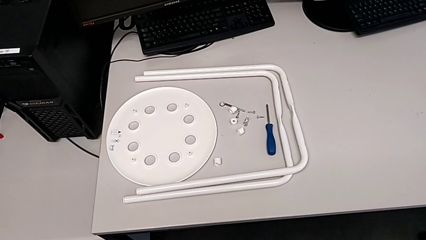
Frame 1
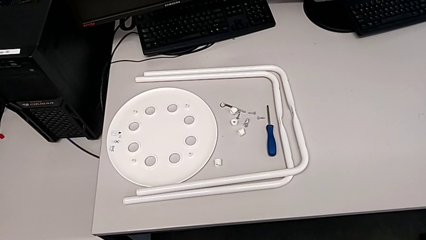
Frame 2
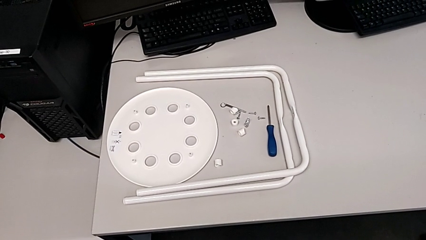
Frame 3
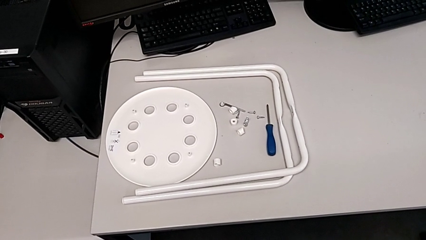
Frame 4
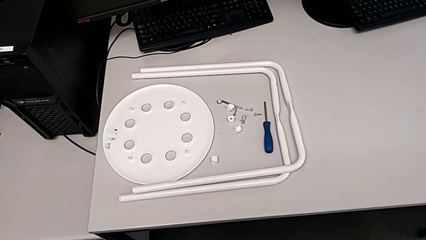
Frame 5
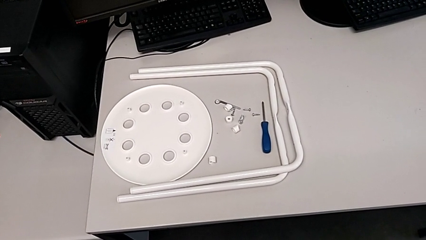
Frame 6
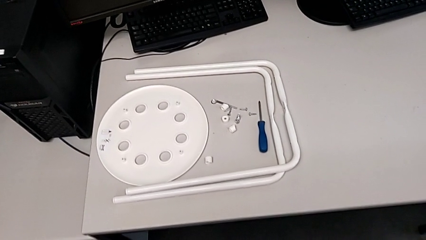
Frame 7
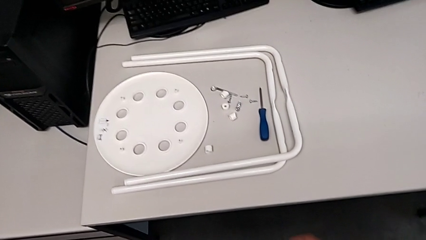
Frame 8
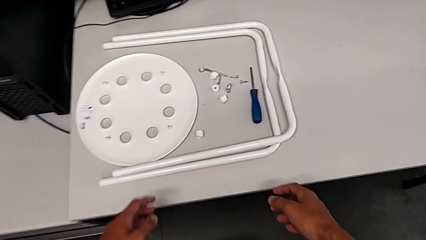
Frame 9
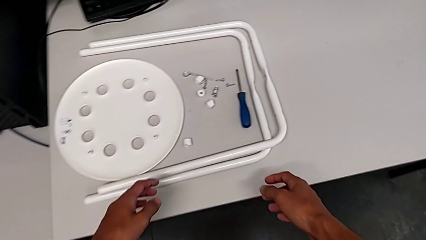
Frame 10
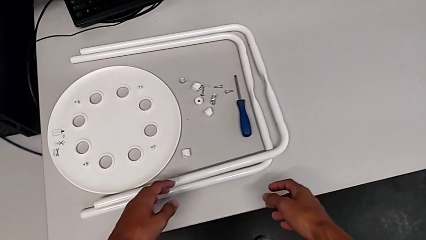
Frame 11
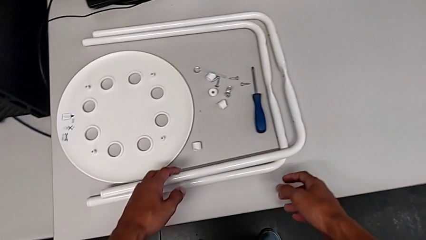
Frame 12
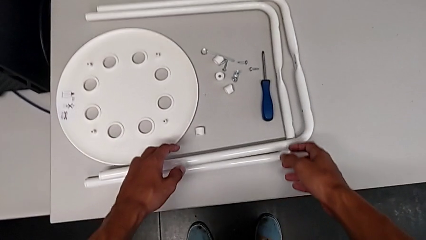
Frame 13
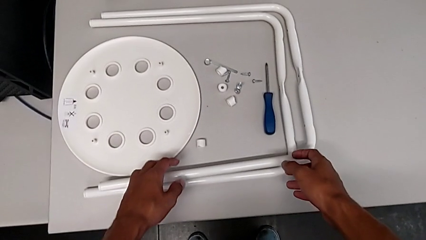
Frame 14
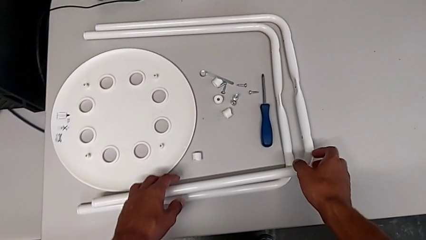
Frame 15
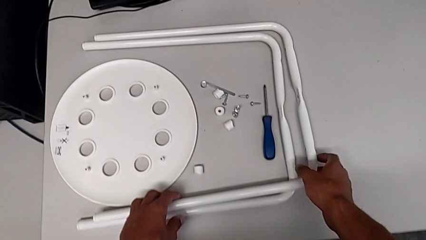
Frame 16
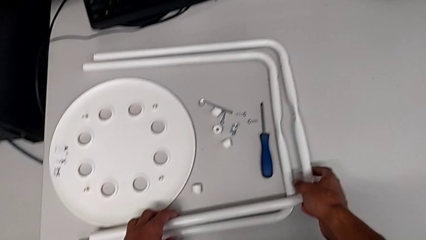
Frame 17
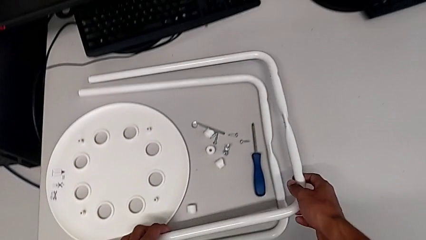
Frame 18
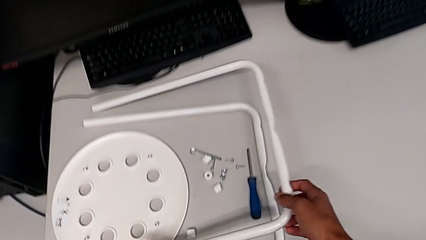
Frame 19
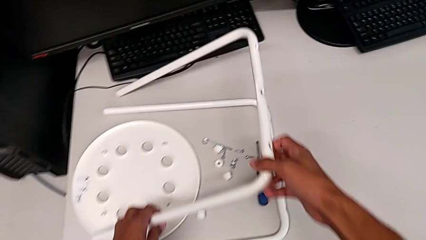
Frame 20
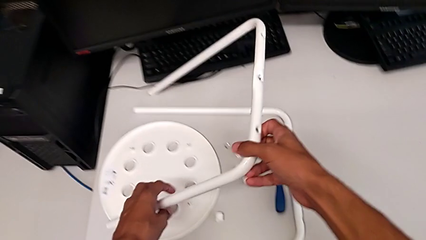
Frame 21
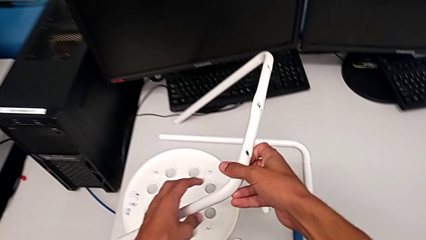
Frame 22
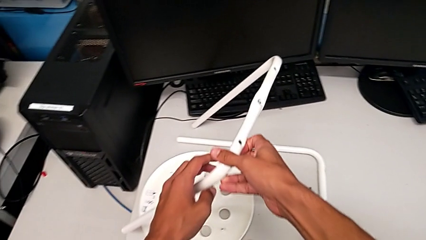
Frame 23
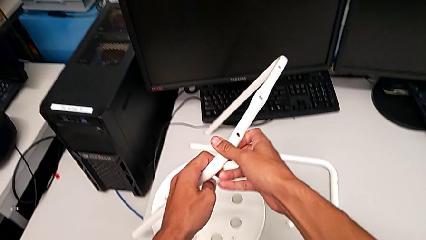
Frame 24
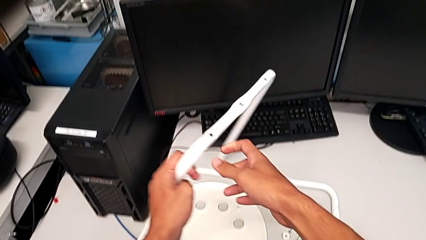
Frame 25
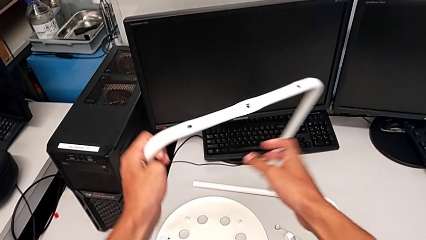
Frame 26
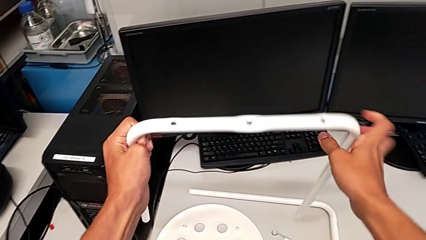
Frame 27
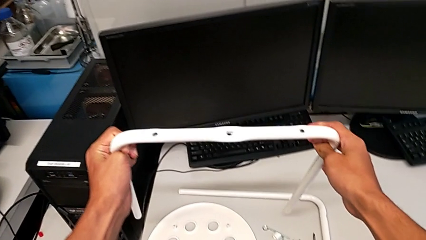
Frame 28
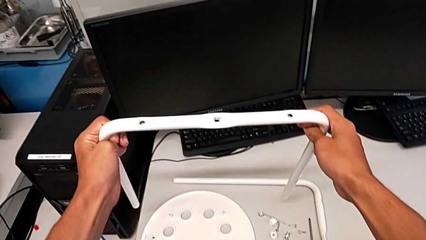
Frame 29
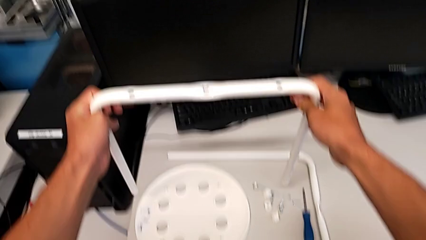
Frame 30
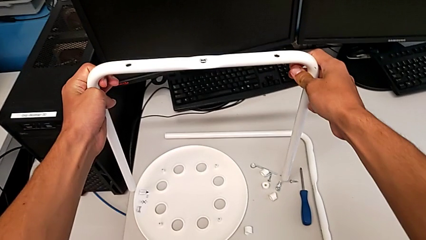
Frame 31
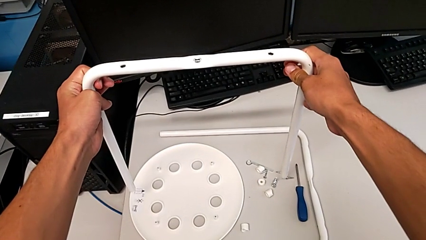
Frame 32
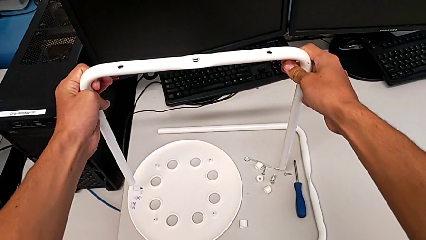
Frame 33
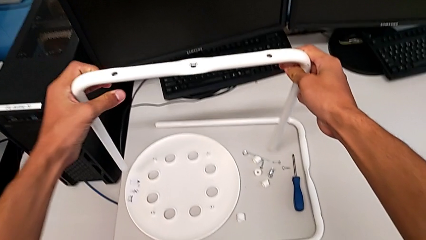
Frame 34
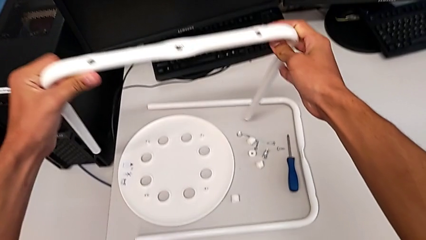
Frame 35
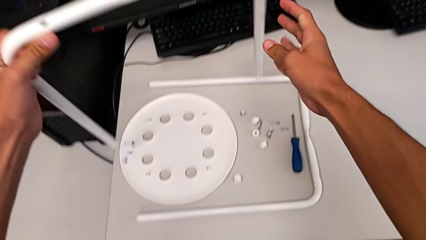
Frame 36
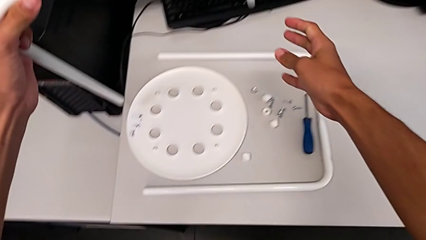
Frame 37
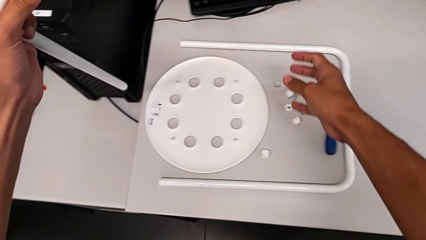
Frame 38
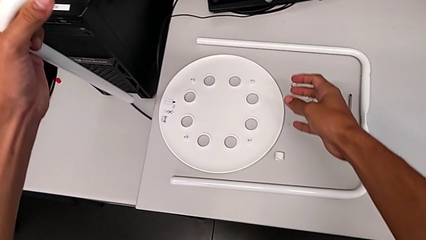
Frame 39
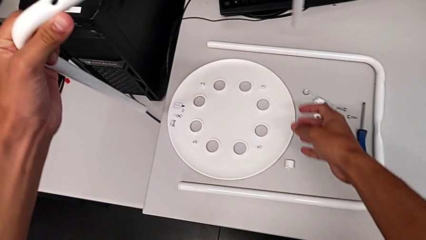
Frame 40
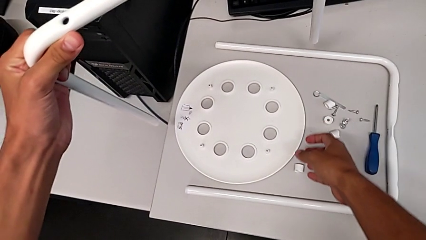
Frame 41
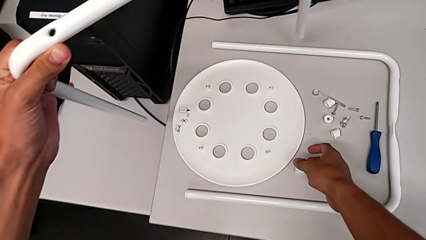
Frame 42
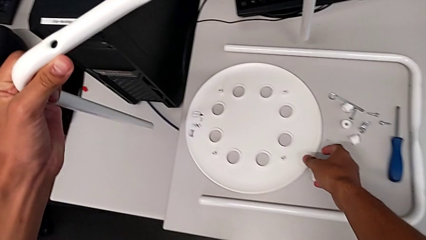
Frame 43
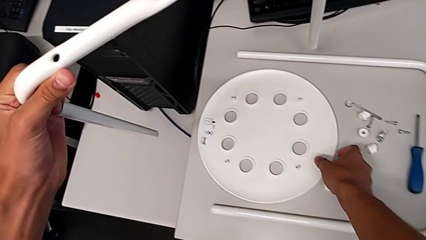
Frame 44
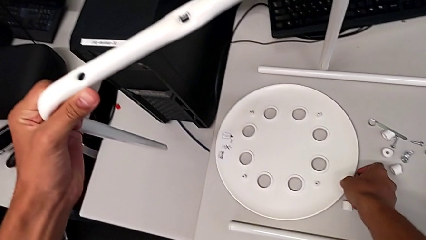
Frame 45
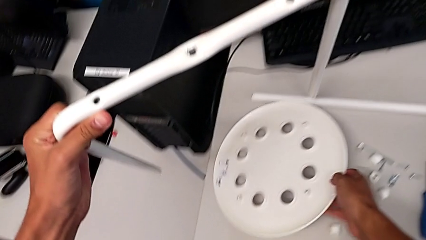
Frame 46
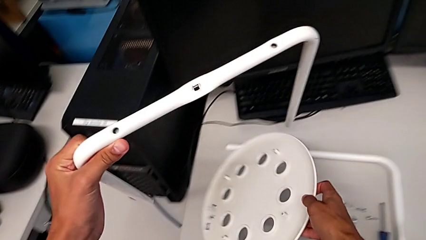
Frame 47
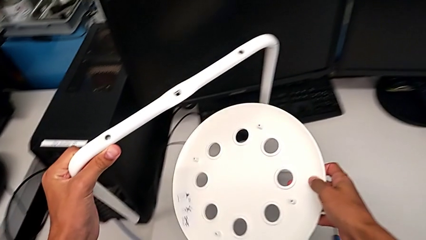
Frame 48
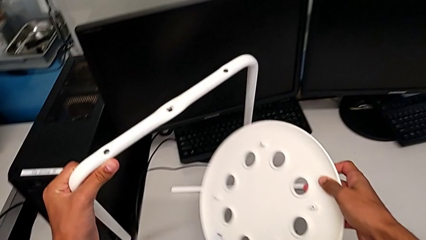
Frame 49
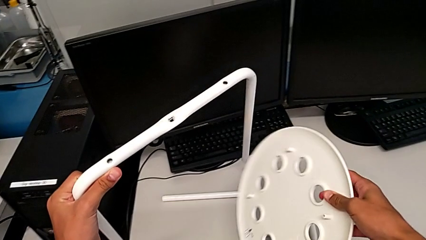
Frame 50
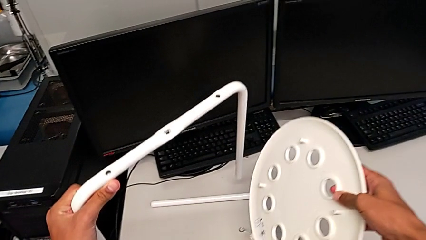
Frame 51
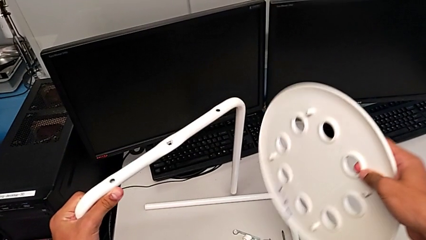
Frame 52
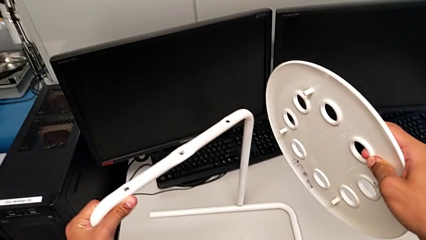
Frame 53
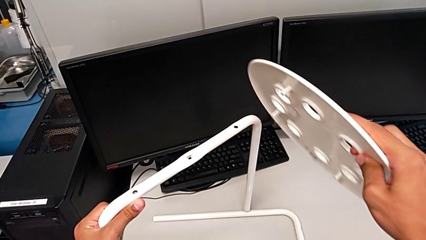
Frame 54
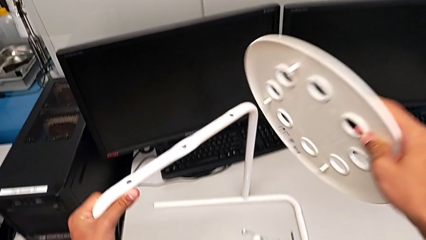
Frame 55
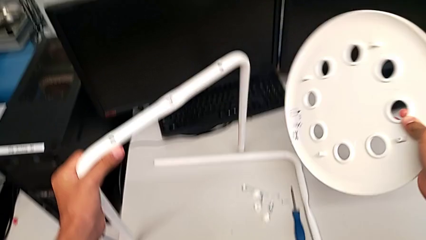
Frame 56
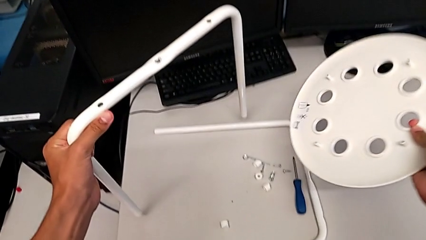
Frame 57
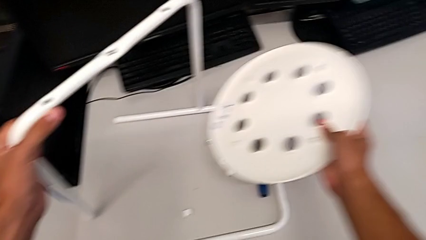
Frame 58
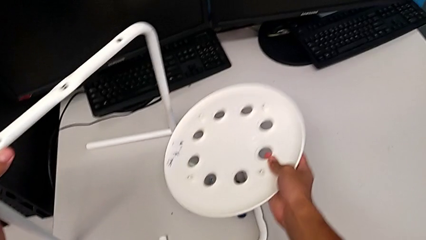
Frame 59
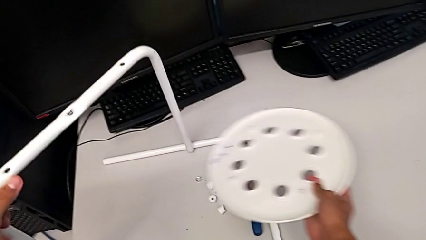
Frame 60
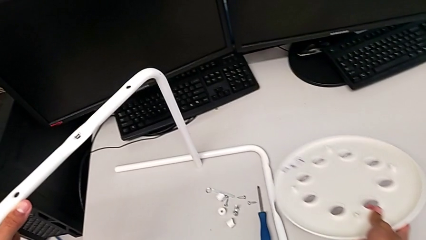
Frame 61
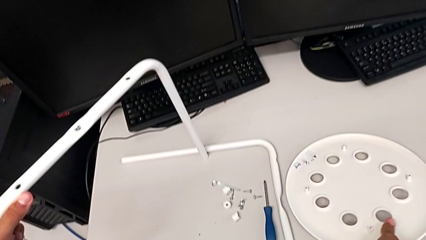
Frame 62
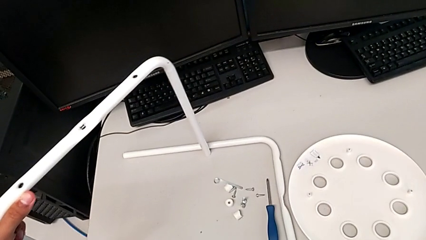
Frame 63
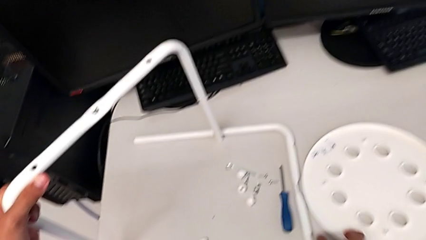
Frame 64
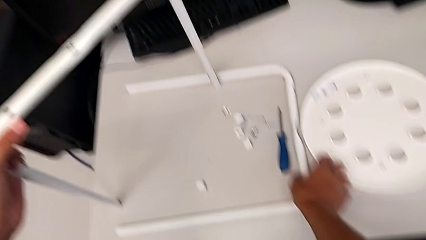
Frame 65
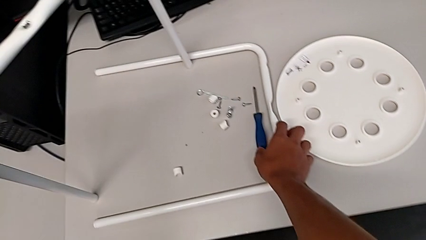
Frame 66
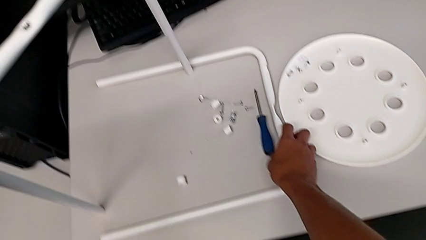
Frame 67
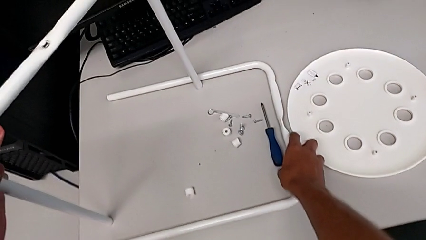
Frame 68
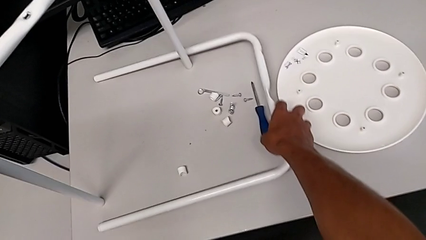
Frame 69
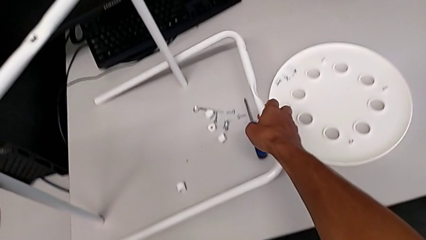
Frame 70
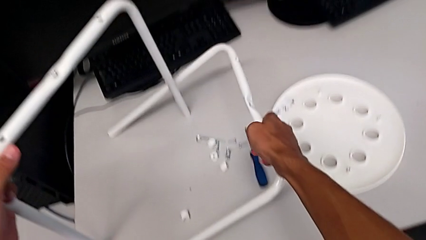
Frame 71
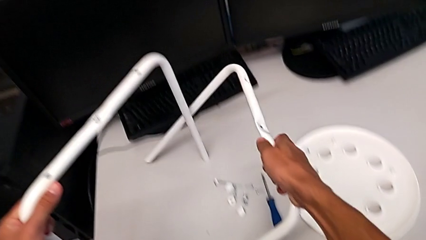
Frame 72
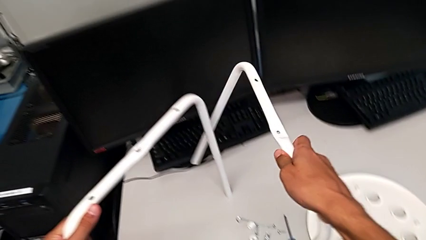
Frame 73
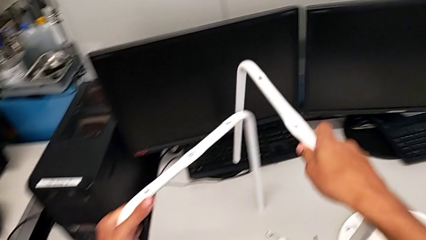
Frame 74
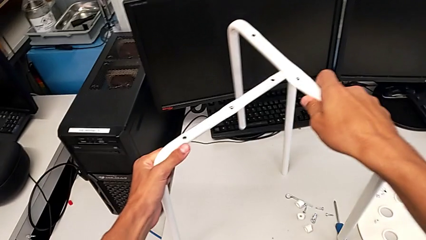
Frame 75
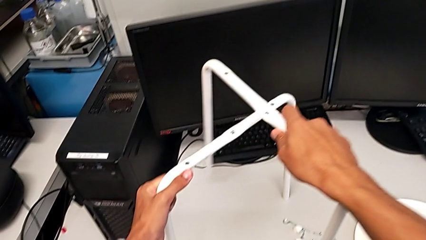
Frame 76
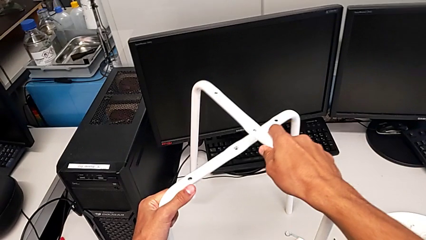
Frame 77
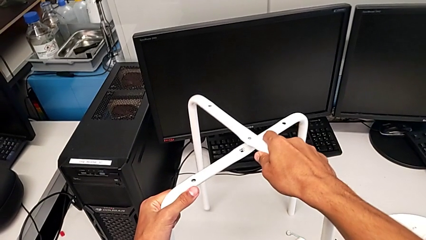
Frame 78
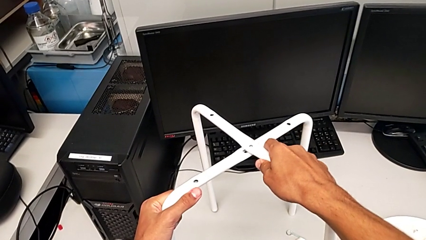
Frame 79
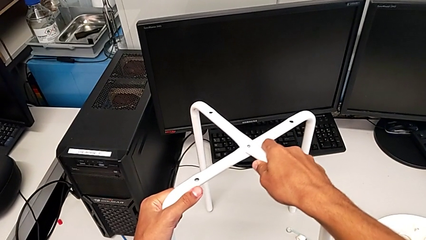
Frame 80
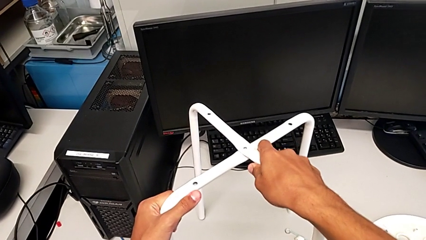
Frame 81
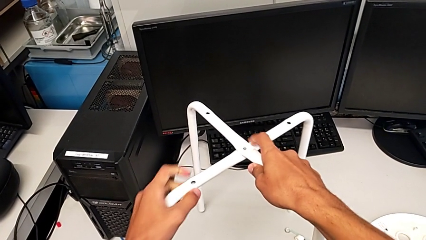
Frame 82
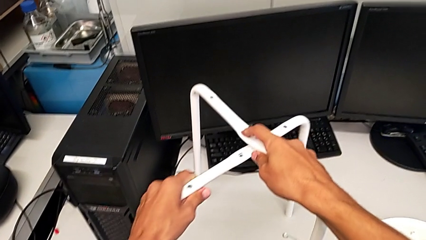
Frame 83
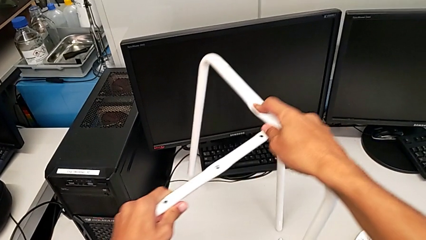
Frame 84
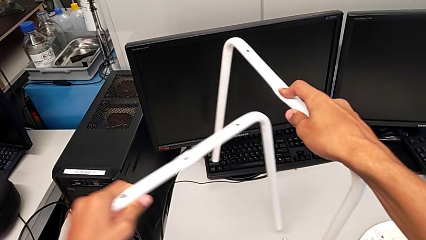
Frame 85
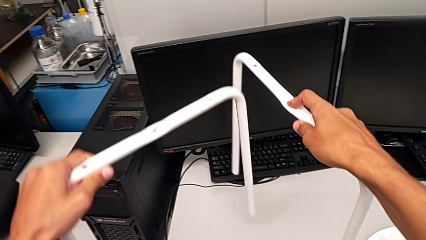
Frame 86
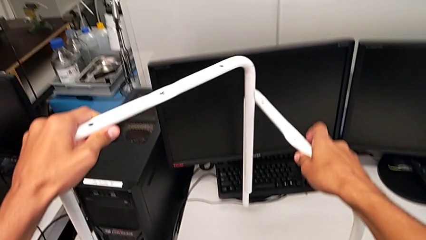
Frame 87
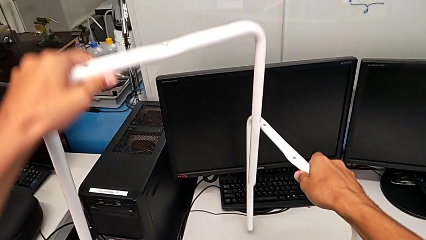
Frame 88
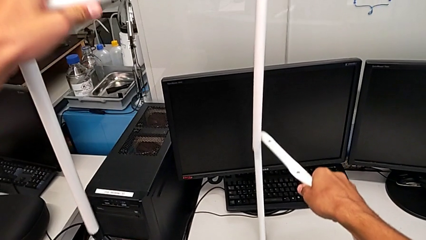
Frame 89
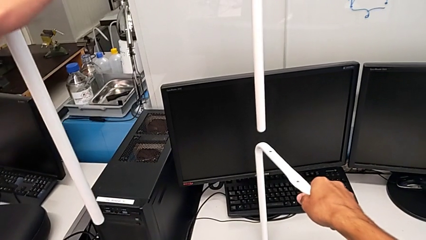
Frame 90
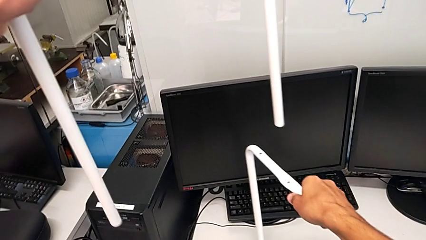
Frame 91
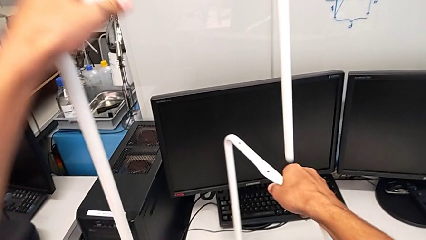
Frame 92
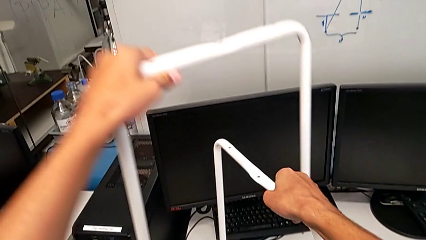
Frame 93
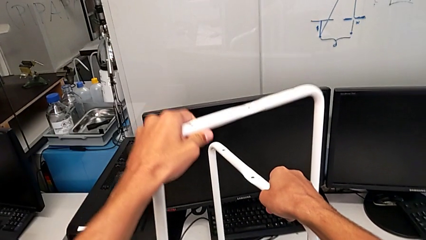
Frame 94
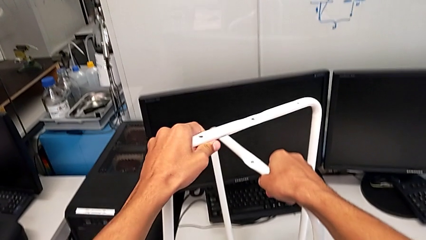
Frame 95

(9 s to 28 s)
The camera wearer is assembling the legs of the stool. They approach the leg, grab it, wrongly grab the seat, place the seat with the right hand, place the leg with the left hand, grab the leg and begin to align it.
